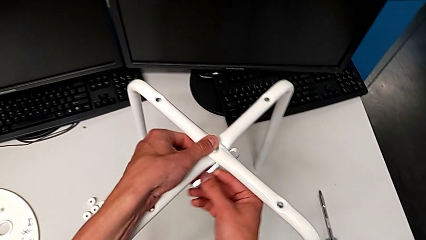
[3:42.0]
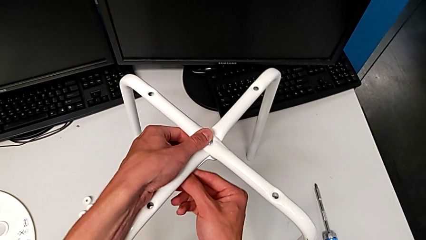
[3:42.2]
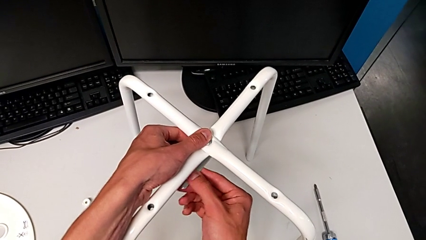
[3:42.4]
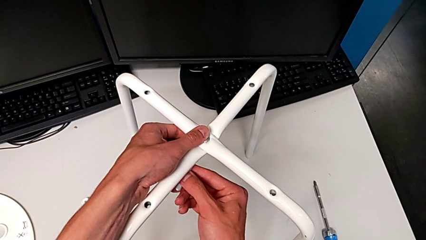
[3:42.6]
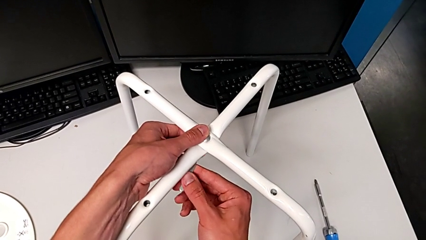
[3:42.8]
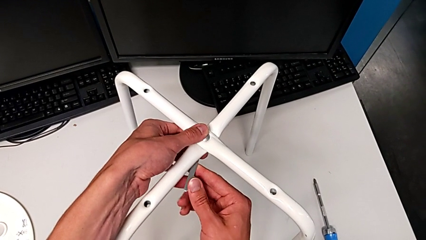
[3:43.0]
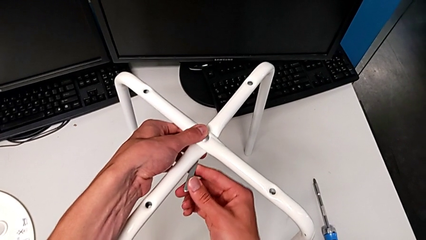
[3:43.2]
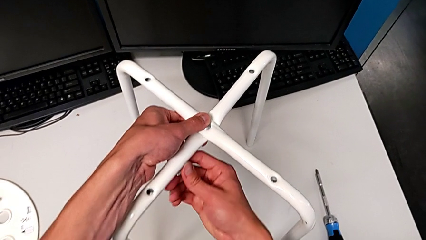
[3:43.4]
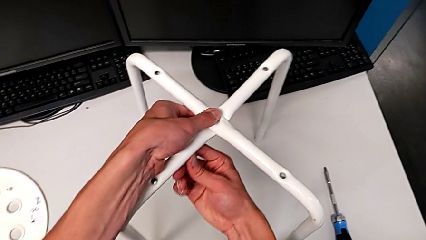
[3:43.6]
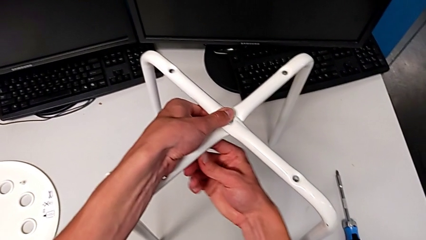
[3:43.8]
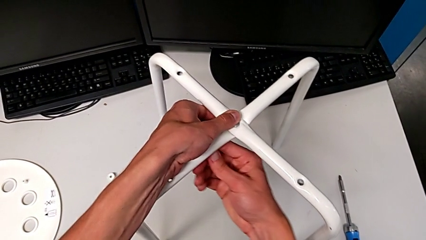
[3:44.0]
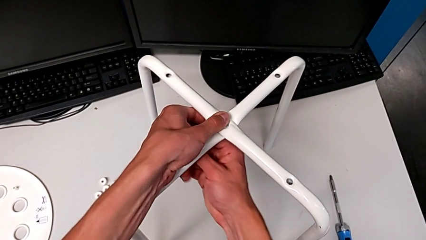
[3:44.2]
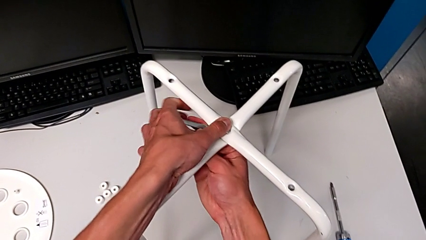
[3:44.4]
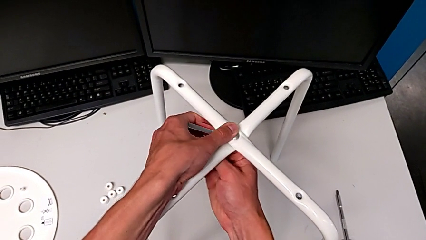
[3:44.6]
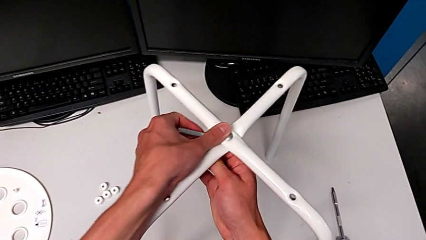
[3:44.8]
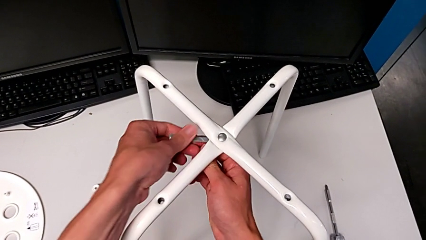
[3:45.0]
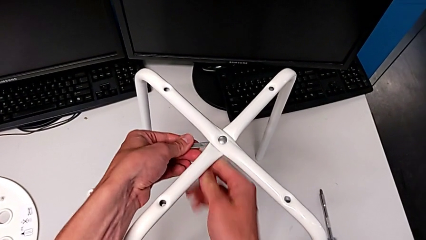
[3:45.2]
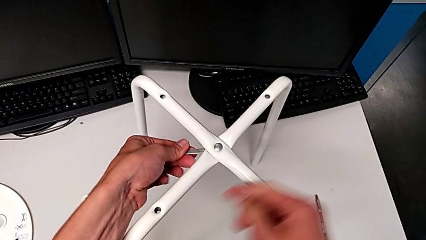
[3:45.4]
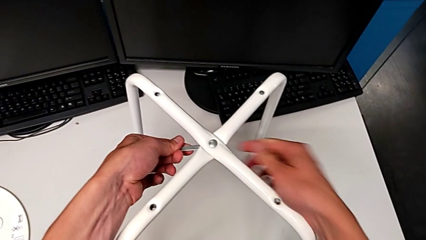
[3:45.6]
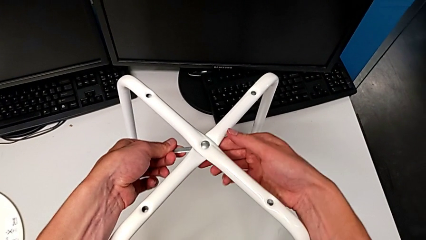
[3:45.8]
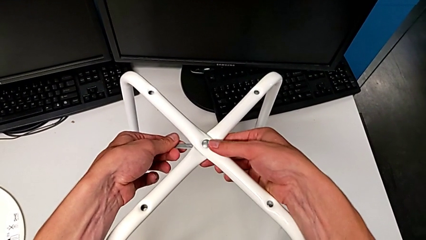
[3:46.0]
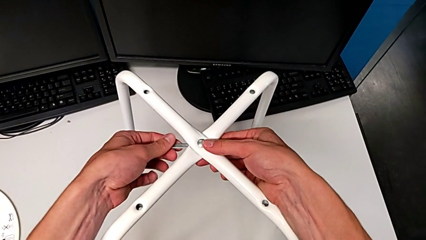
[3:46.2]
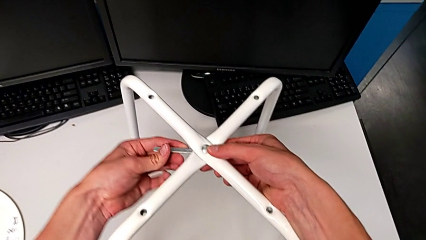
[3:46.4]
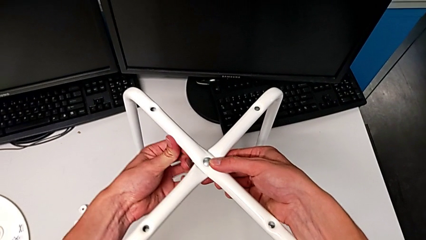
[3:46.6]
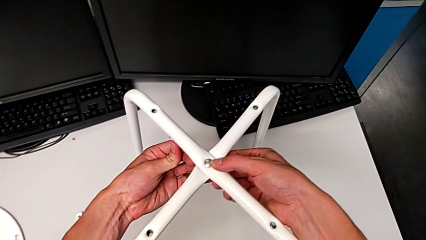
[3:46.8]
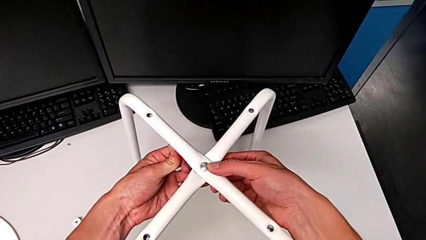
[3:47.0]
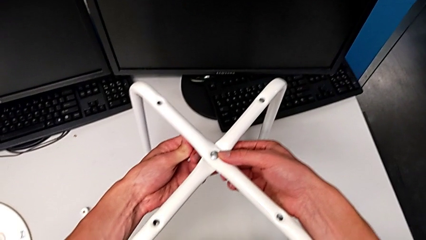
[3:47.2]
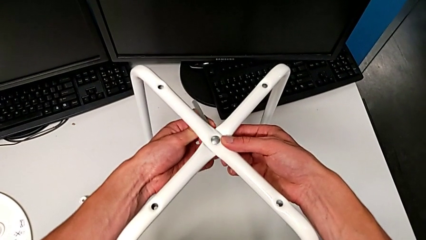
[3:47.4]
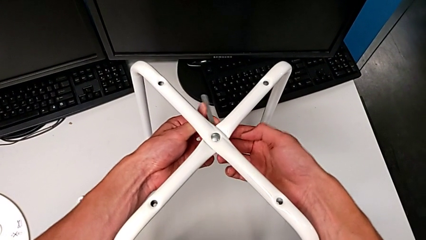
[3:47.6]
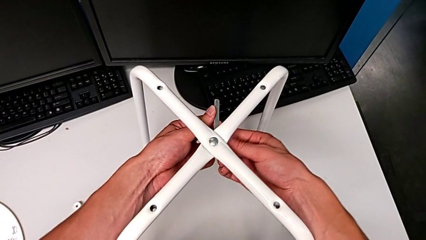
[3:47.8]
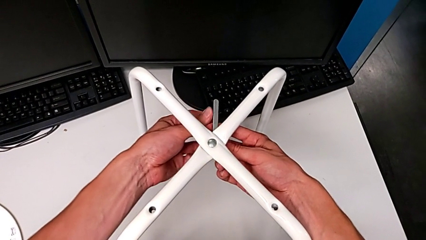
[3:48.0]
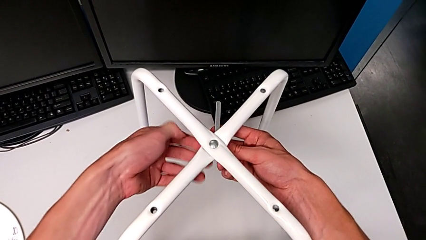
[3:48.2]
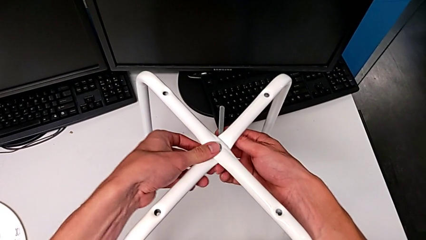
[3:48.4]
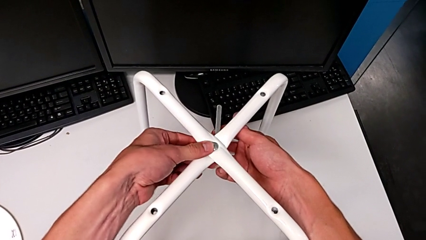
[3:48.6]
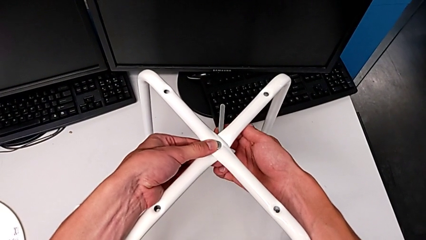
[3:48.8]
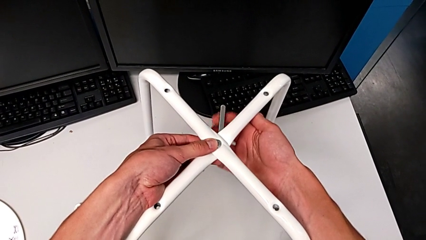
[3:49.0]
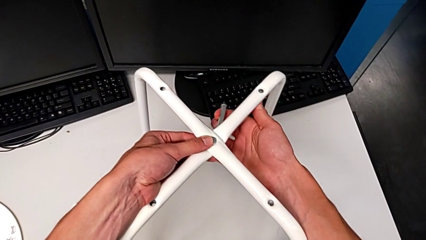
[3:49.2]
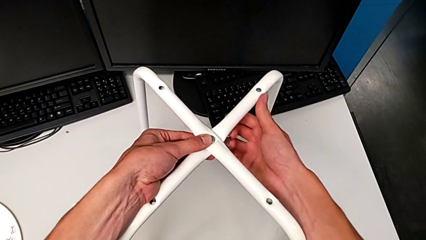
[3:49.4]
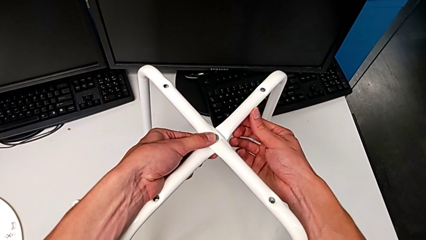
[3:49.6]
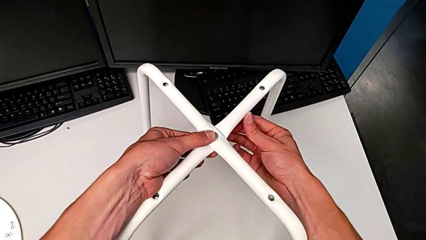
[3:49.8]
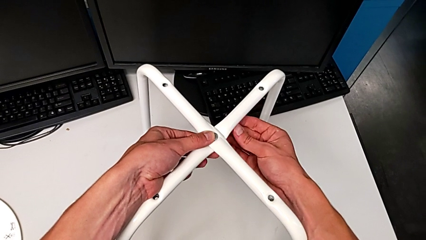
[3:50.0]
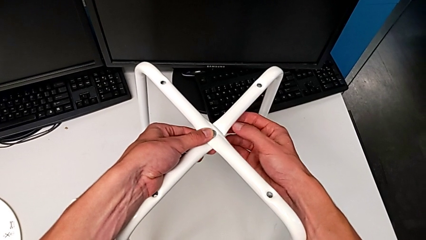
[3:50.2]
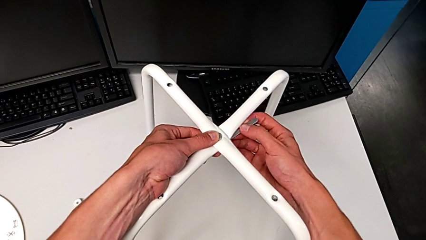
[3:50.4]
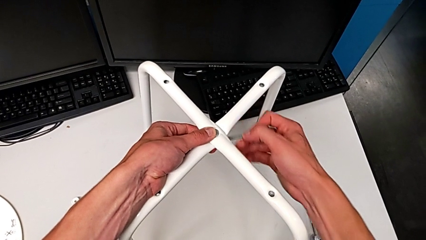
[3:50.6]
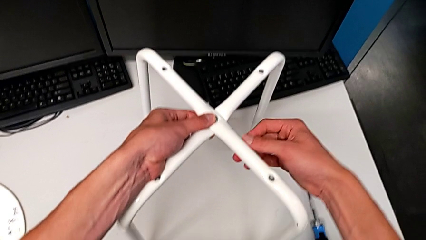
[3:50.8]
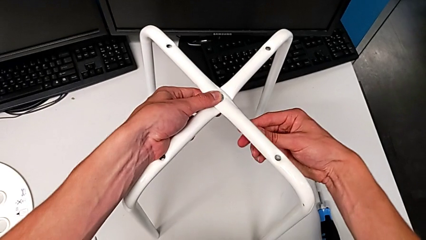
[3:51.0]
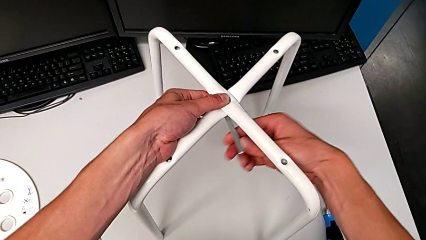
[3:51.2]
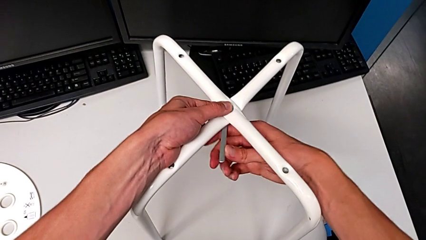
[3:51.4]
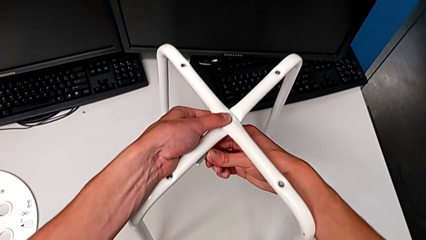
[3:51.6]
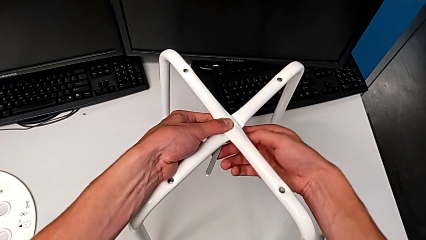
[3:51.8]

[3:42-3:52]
The camera wearer is using a wrench to unscrew the hex nut. They wrongly unscrew the bottom hex nut.

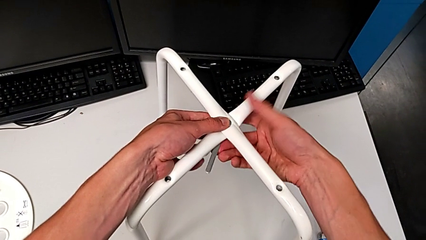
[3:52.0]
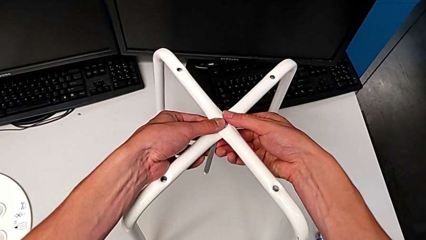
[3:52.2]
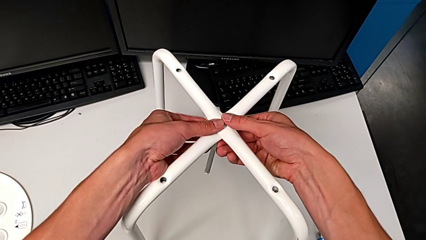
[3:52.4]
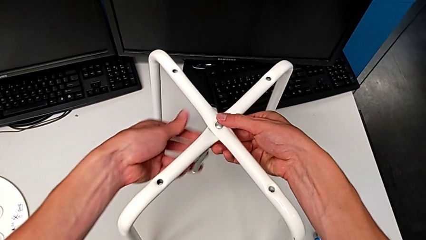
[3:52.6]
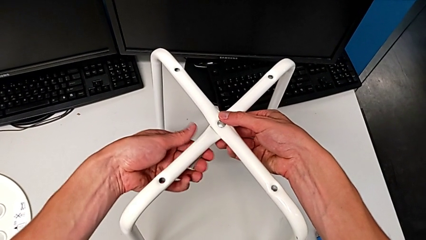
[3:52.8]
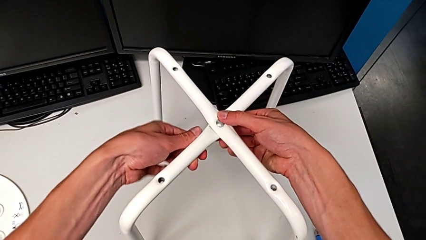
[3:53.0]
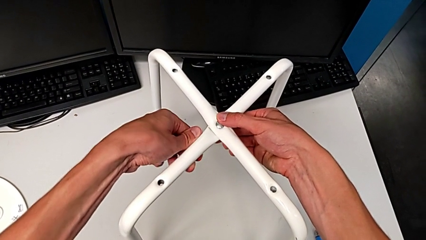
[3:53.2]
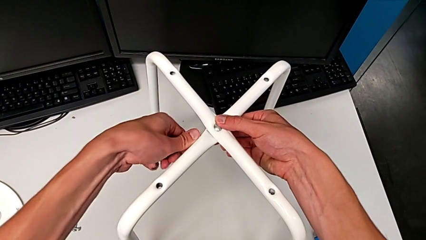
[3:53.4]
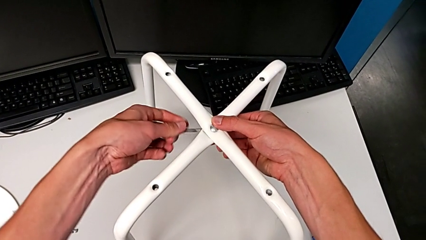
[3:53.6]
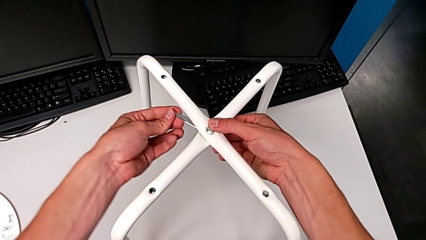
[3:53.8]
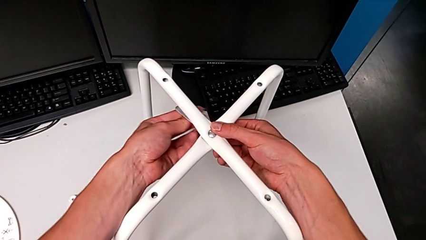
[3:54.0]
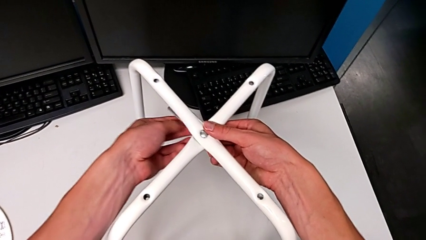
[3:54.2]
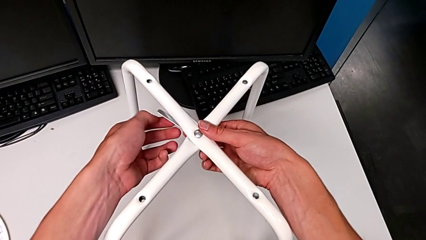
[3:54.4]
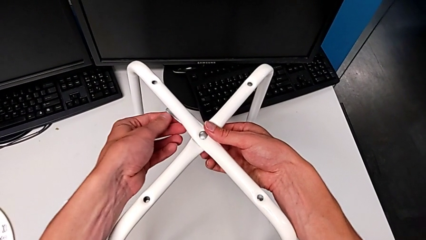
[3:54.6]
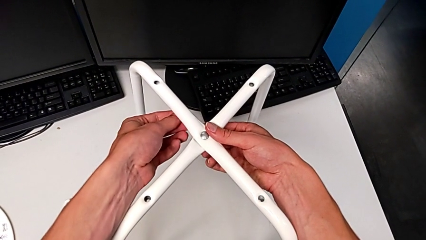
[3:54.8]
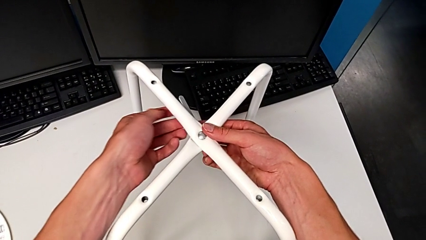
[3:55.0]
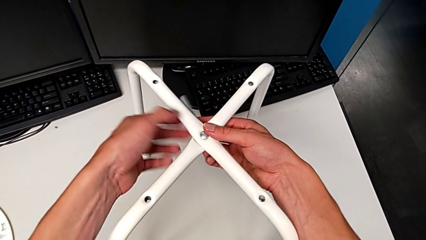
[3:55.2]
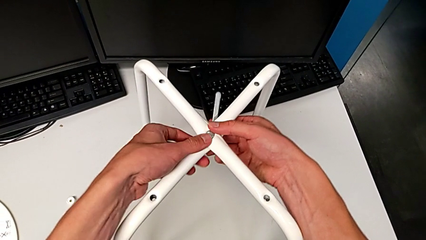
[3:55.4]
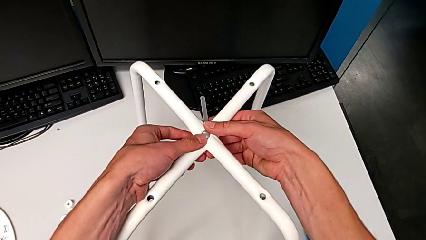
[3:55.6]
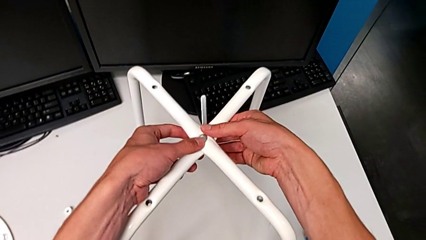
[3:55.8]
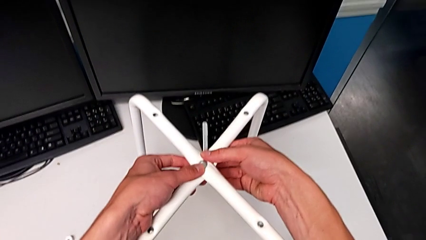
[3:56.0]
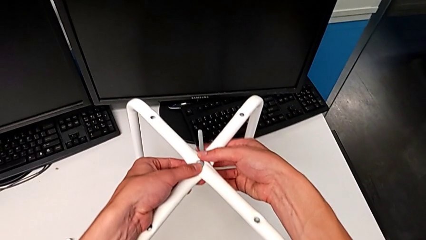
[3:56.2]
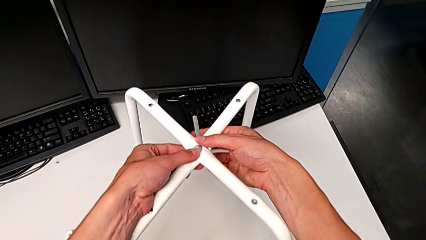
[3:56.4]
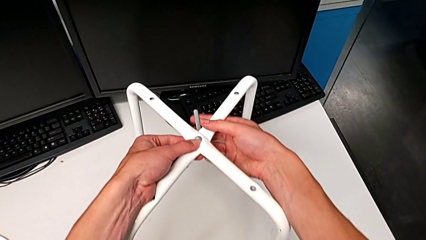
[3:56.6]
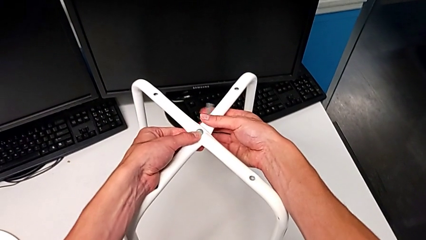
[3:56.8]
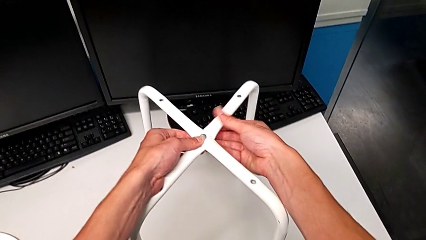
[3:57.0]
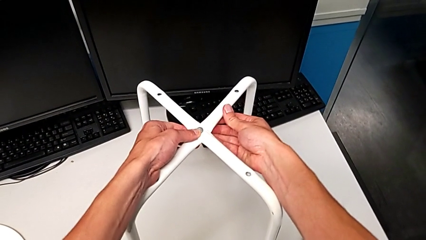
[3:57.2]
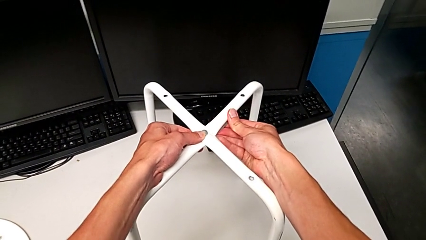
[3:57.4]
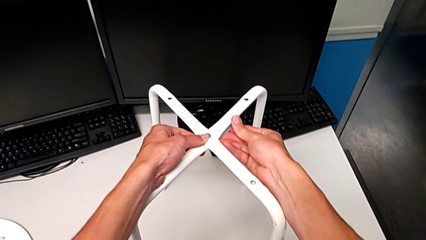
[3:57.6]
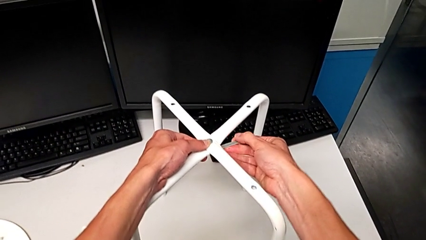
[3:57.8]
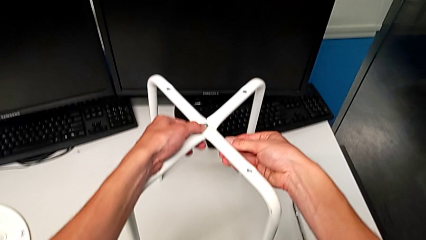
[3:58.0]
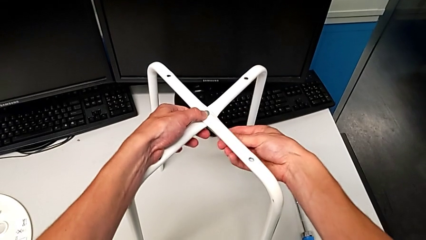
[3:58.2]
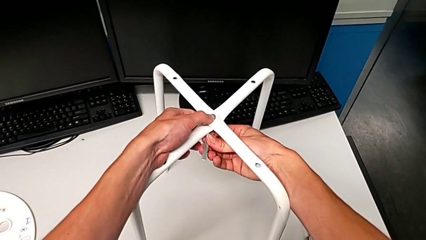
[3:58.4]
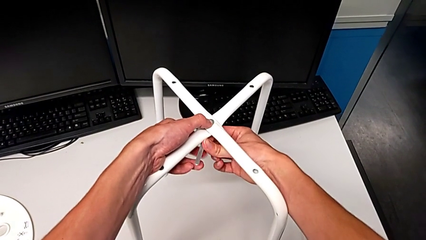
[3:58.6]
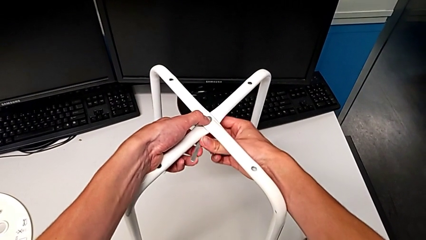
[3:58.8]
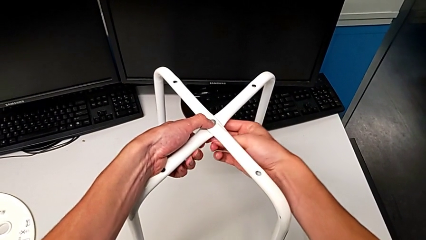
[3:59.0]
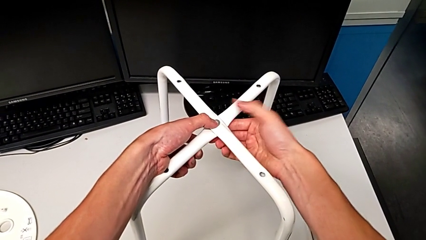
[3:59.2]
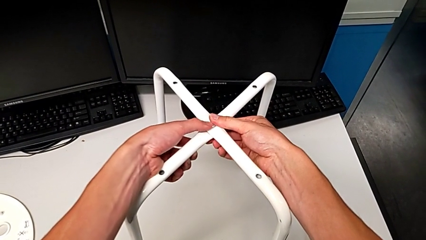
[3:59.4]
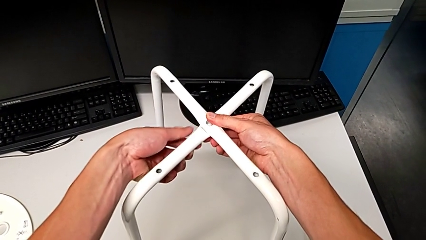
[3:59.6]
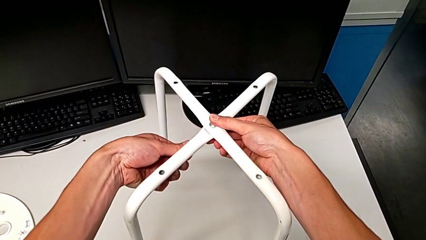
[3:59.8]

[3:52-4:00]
The camera wearer is using the wrench to unscrew the hex nut and bolt. They begin to unscrew the bottom hex nut.
